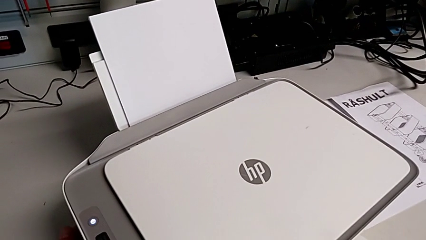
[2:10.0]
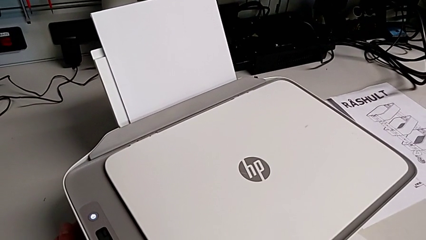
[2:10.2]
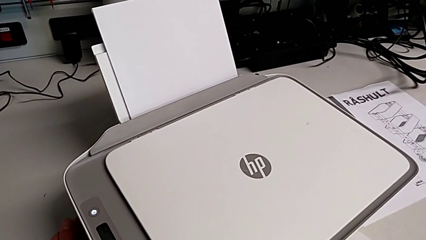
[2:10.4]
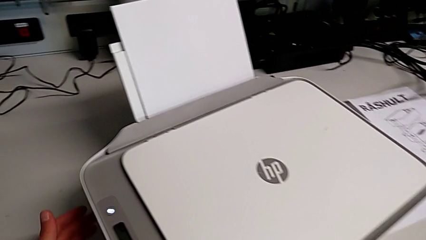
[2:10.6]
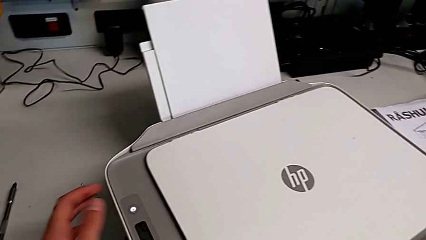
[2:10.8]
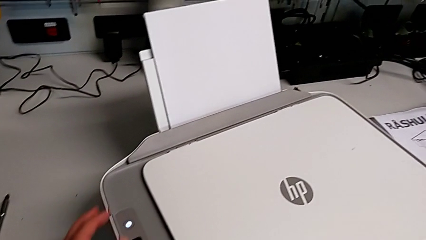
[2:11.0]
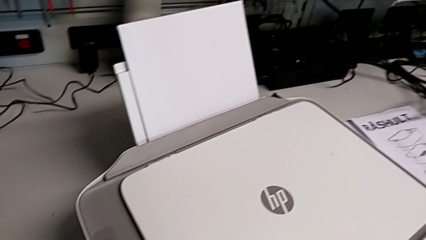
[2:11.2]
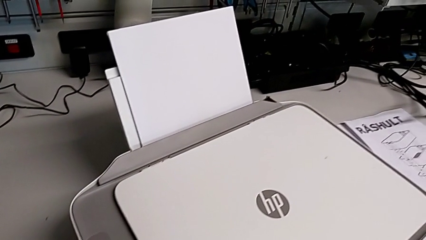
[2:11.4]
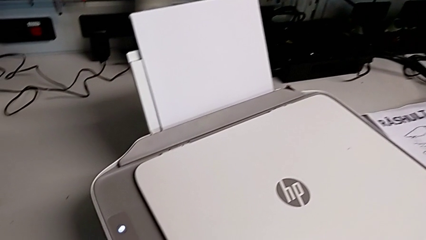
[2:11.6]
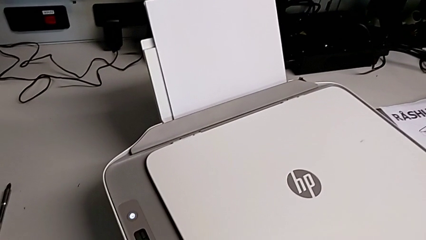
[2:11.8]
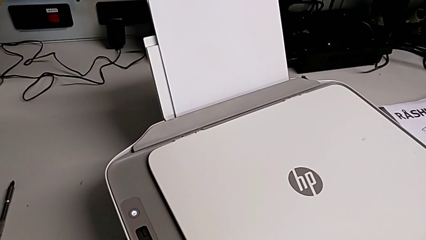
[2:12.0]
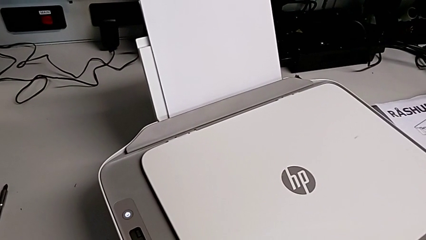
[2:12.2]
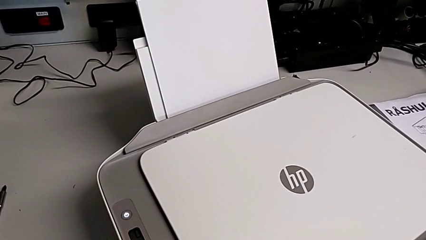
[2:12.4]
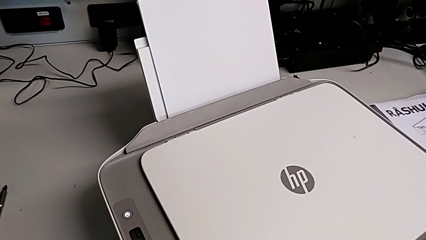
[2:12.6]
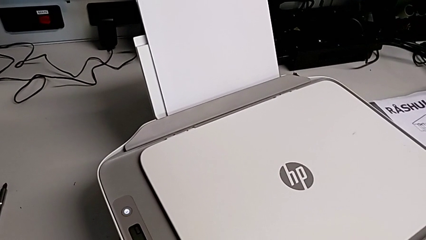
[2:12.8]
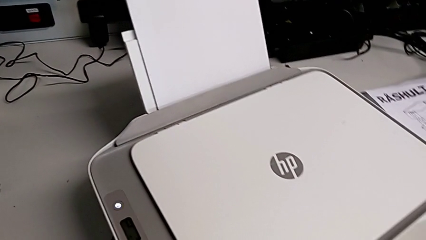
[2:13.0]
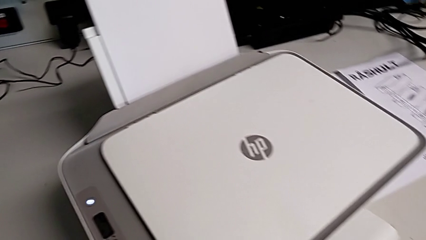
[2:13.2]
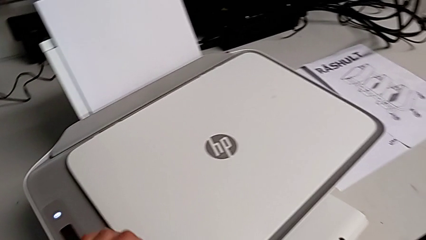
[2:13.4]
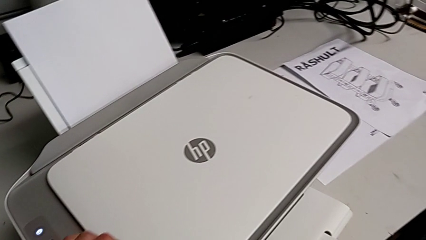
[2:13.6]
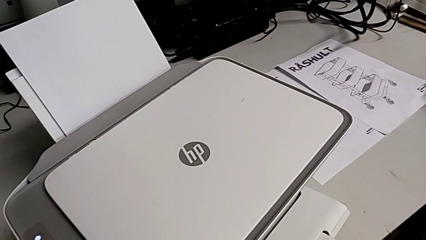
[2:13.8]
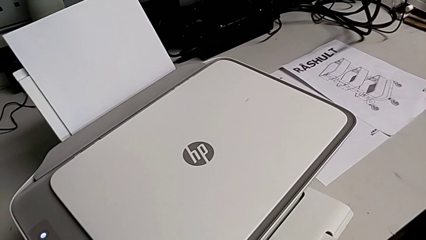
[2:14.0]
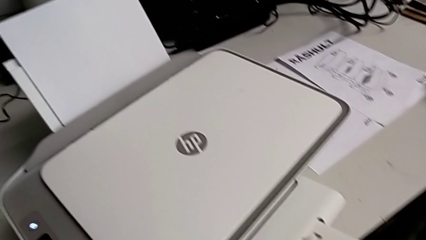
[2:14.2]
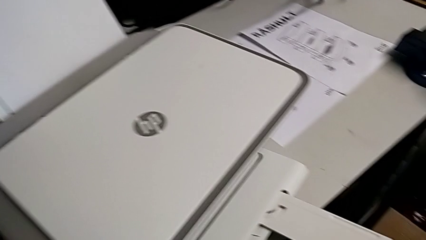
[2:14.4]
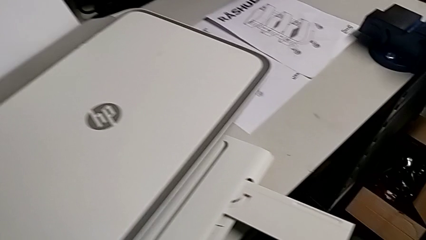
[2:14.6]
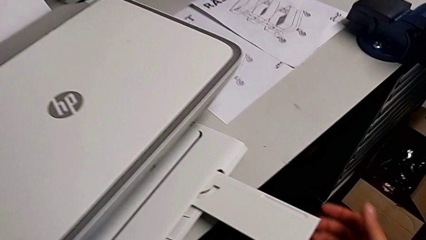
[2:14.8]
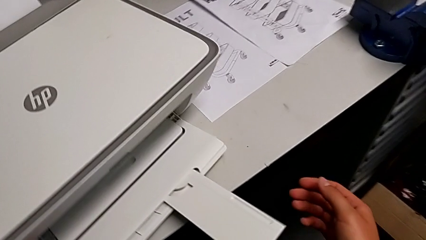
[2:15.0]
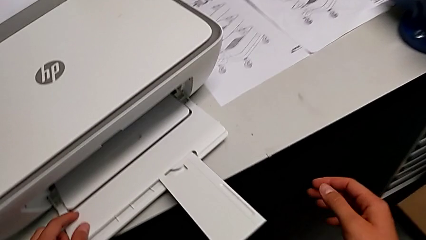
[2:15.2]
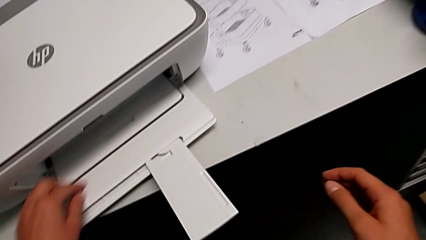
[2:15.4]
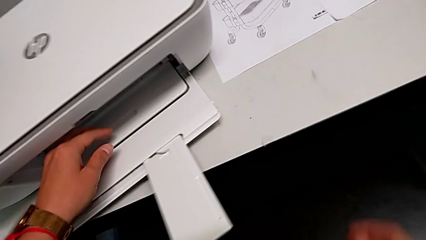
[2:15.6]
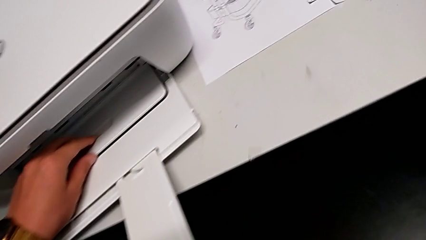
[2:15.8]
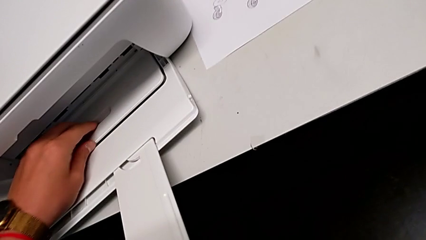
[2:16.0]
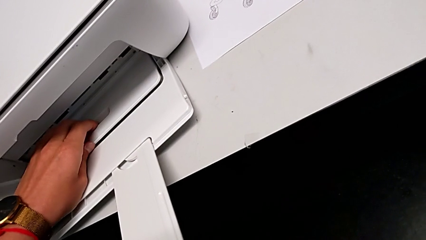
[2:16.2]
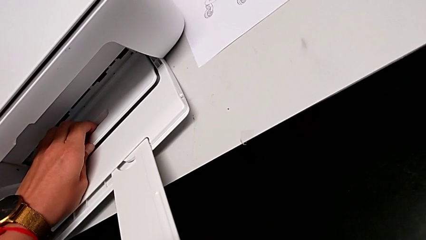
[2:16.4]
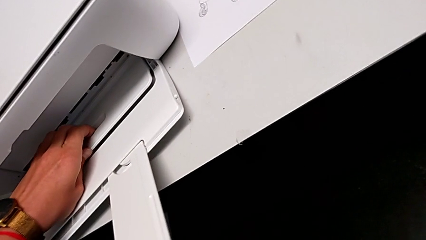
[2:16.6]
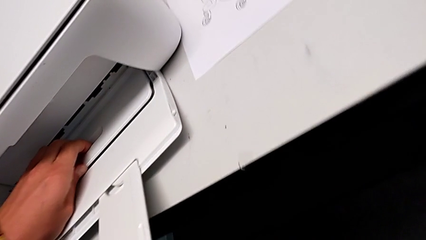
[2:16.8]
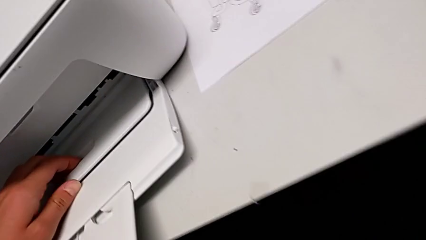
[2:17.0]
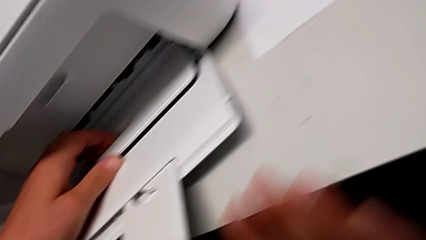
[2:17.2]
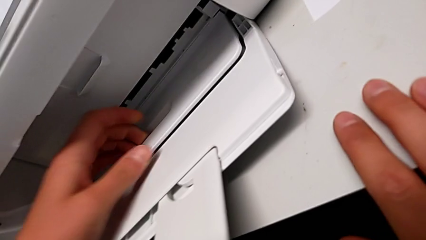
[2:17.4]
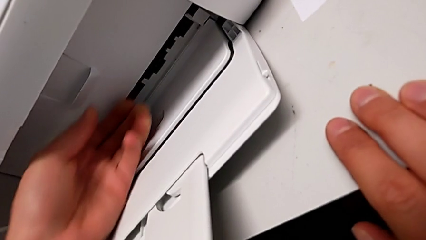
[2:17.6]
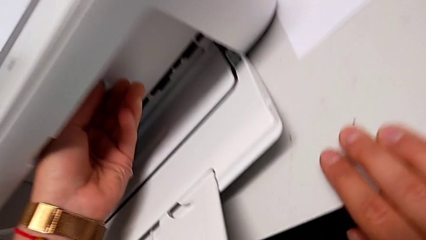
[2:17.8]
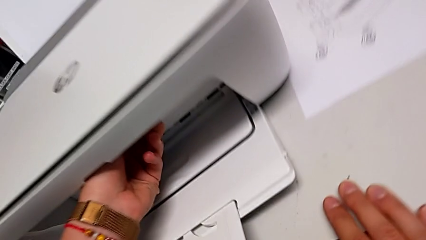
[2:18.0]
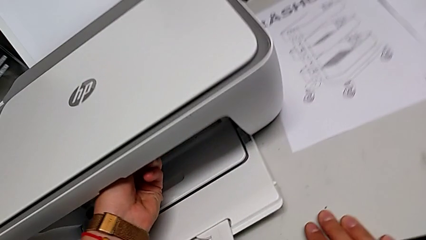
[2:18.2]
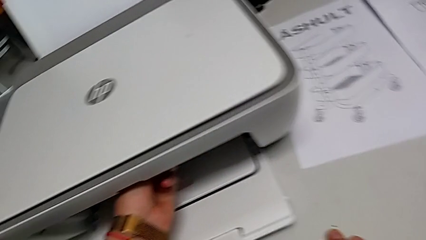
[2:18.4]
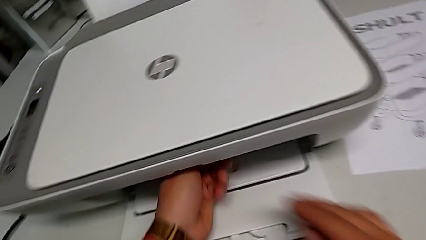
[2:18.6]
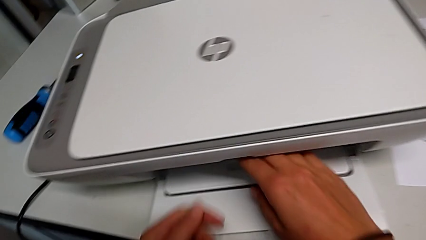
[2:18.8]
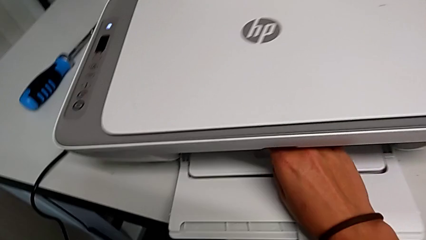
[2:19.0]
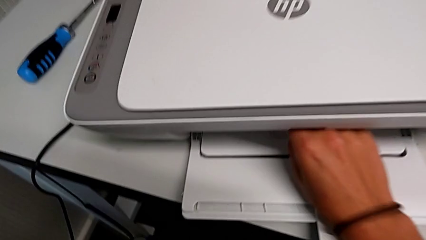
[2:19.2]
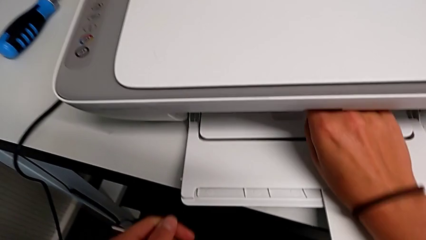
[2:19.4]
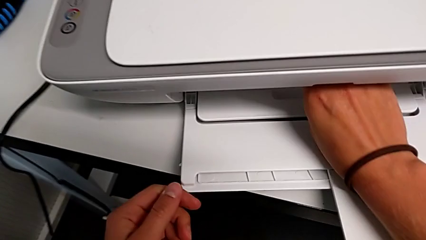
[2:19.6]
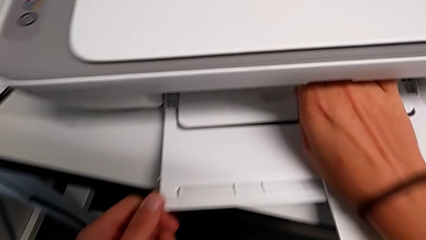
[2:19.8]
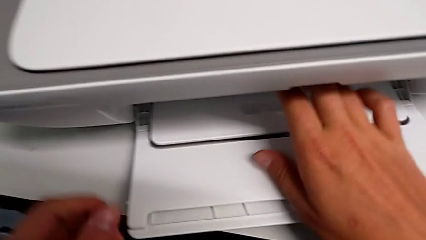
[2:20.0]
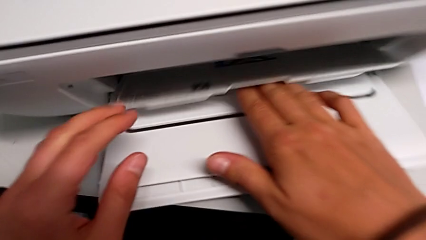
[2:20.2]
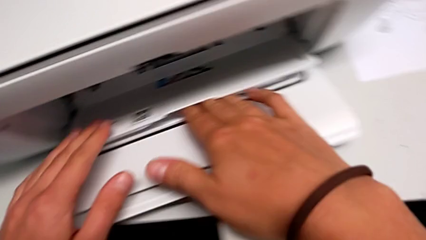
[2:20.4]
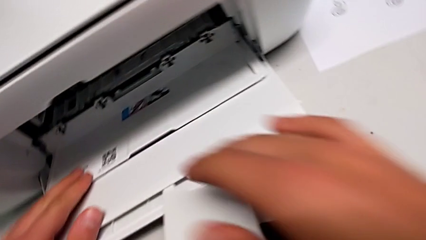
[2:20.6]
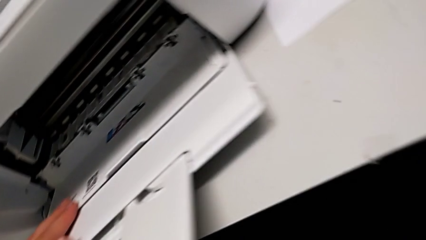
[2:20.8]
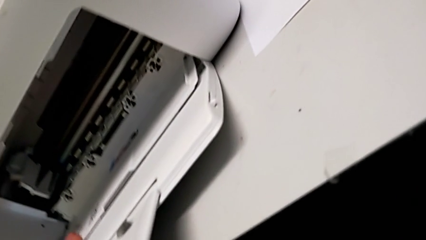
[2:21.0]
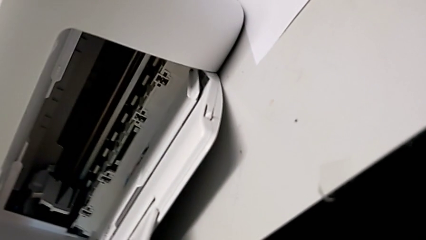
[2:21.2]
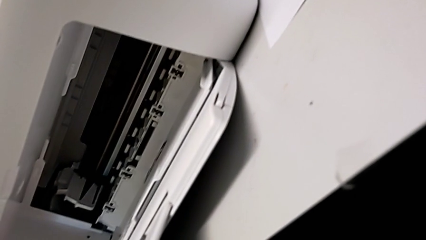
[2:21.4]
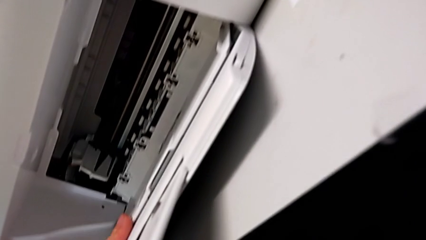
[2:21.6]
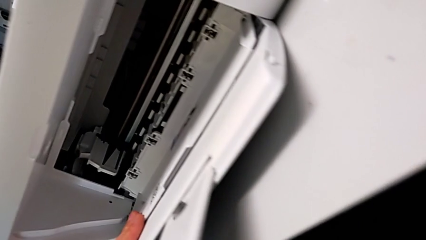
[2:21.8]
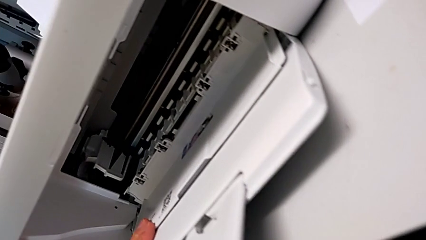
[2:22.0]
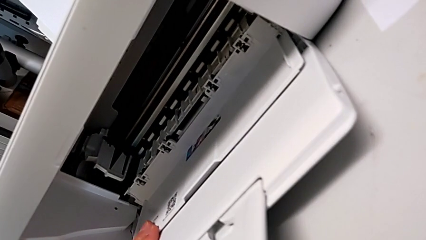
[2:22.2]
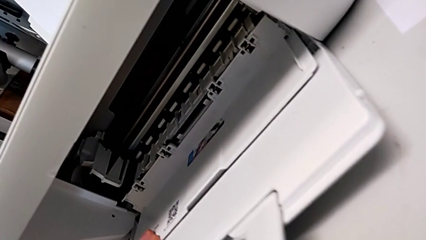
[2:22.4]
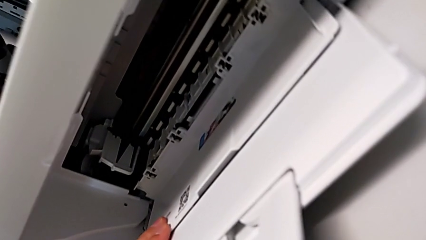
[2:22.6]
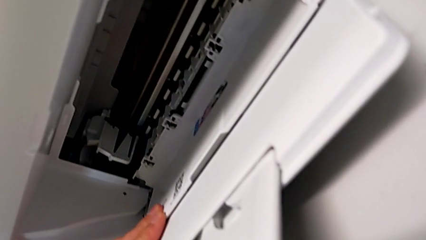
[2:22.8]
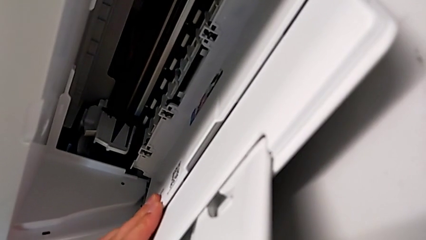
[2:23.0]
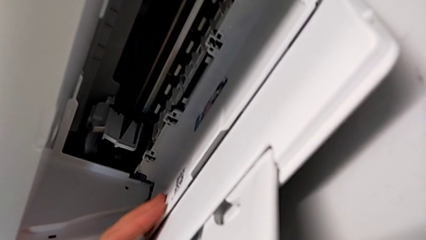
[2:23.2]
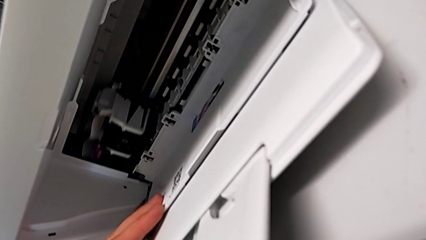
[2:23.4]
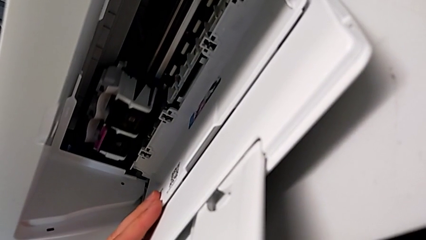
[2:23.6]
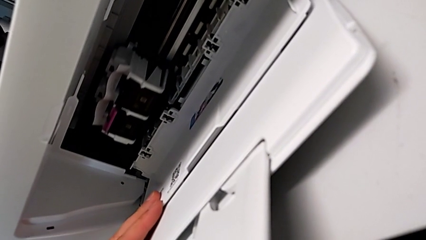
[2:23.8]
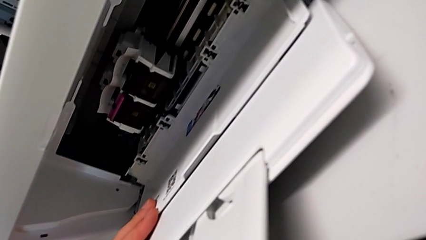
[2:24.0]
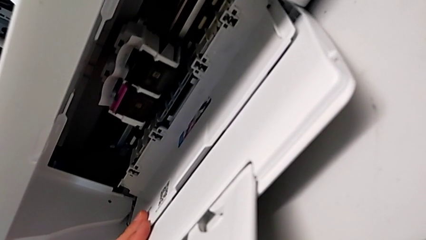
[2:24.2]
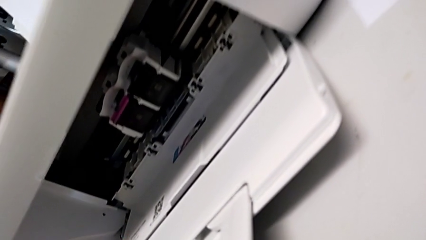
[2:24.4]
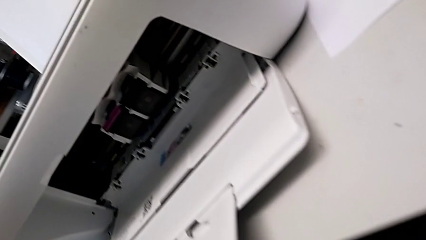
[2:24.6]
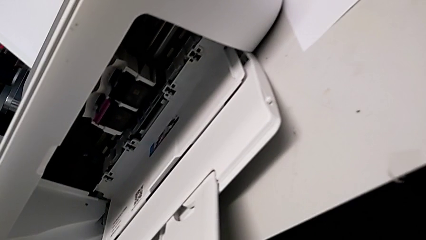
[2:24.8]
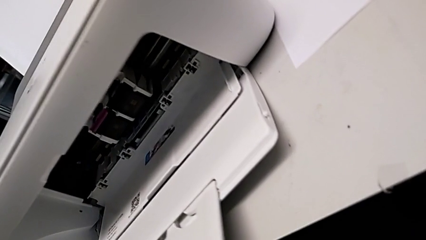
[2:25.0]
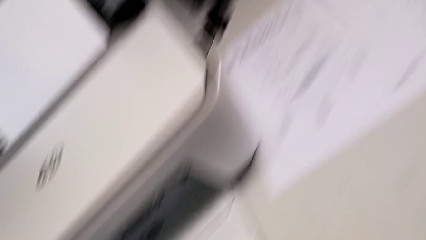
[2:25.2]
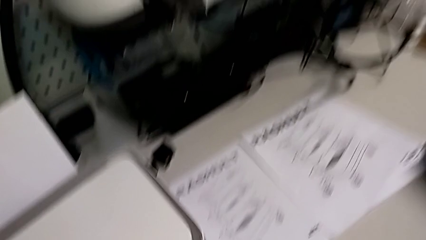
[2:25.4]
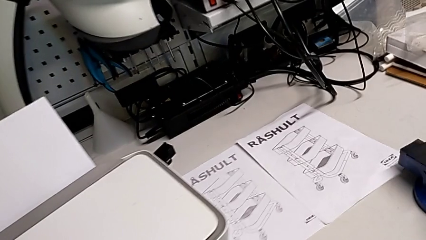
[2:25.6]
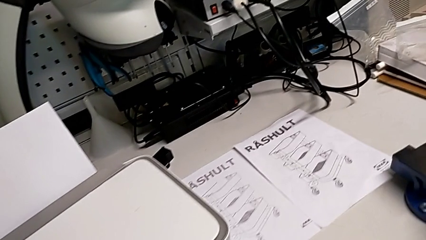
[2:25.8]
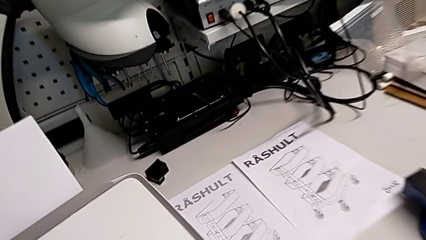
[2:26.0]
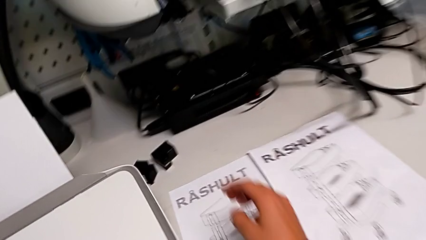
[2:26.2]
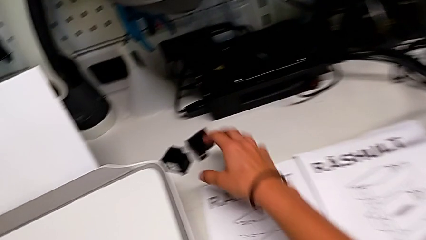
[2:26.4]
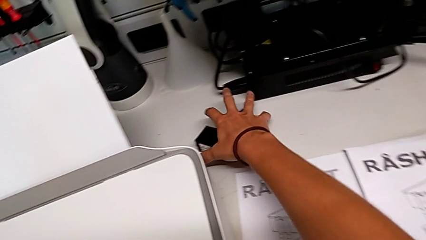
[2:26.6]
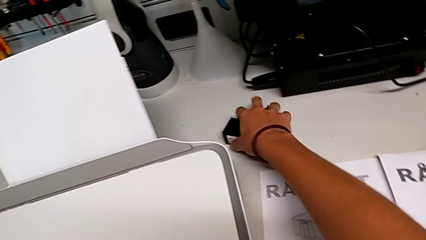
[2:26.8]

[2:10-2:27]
The camera wearer is exchanging the ink cartridges from the printer. They wrongly pull the paper tray, open the cartridge gate and grab the new ink cartridge.
